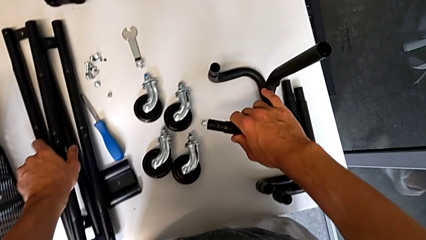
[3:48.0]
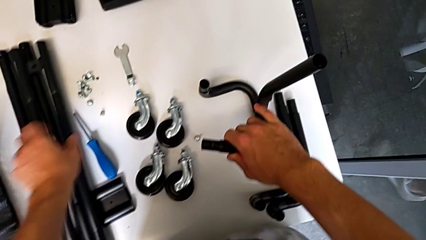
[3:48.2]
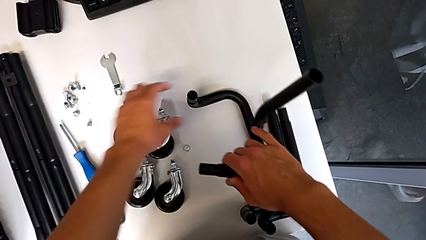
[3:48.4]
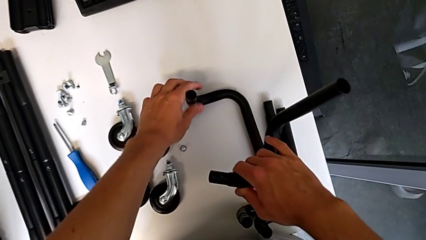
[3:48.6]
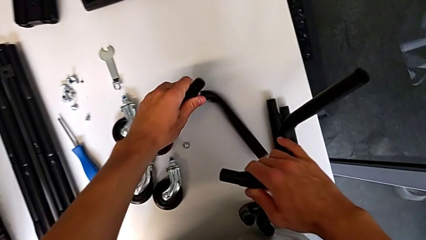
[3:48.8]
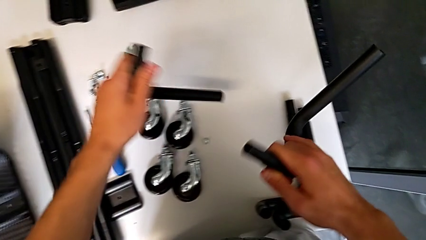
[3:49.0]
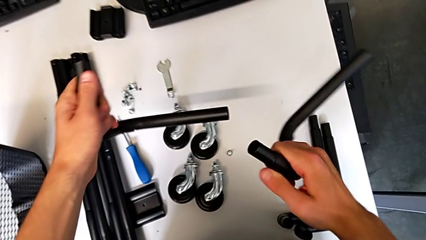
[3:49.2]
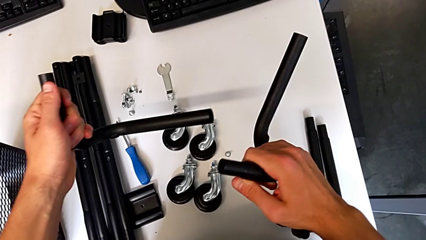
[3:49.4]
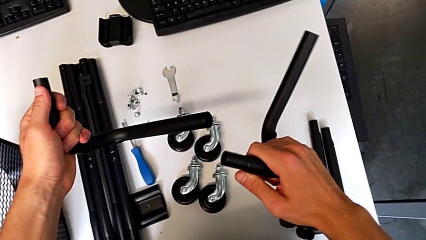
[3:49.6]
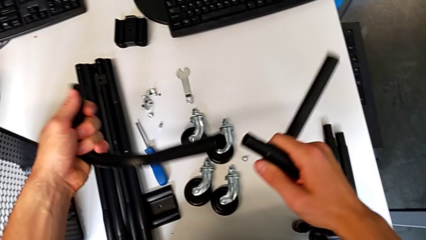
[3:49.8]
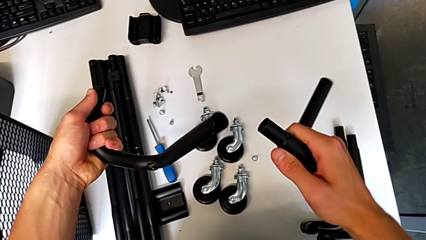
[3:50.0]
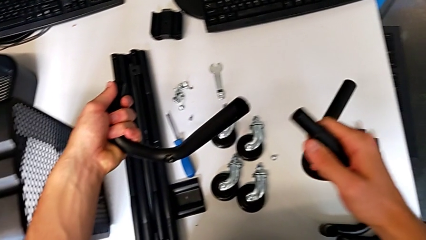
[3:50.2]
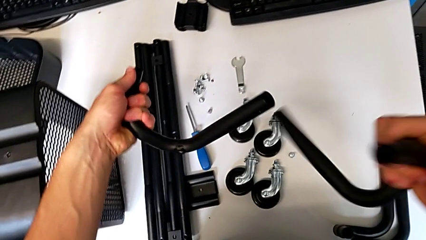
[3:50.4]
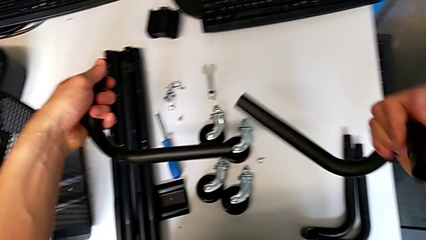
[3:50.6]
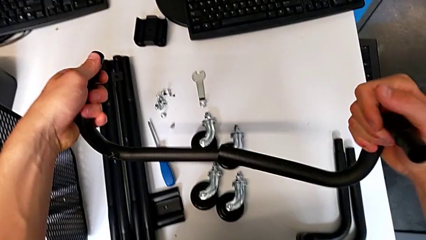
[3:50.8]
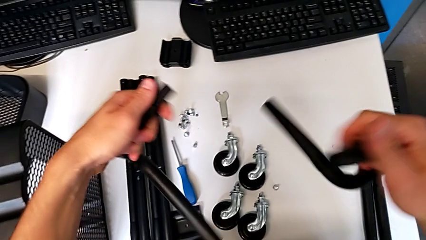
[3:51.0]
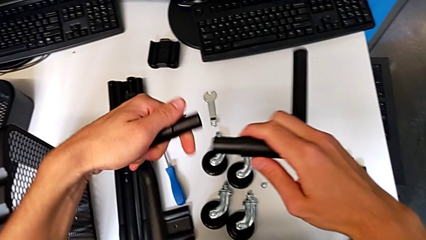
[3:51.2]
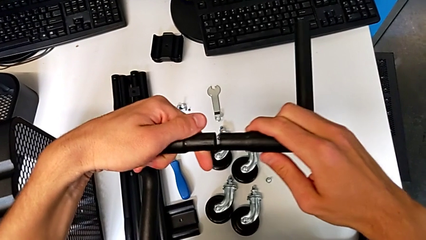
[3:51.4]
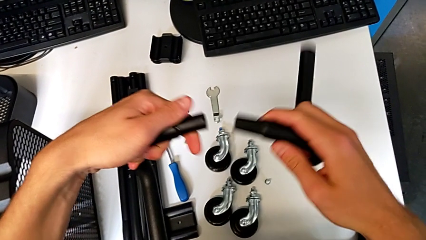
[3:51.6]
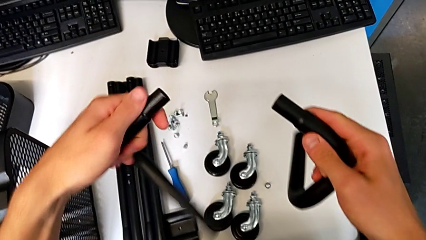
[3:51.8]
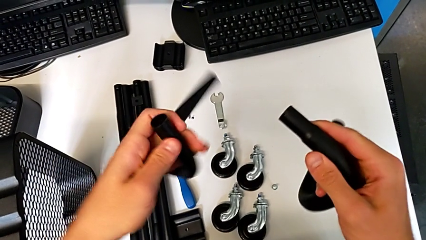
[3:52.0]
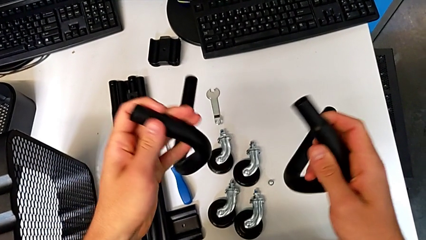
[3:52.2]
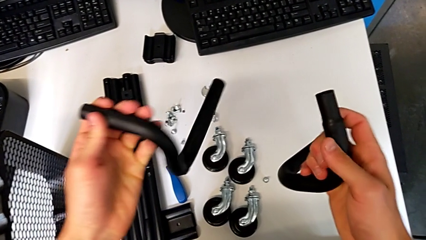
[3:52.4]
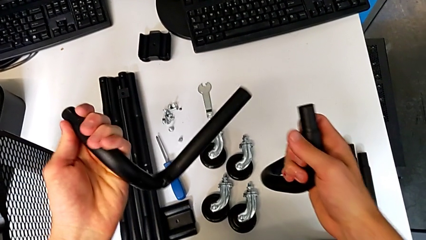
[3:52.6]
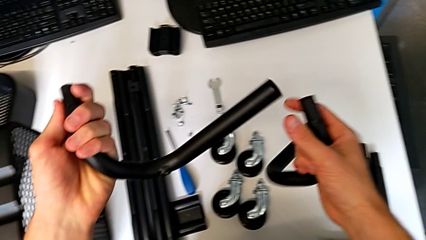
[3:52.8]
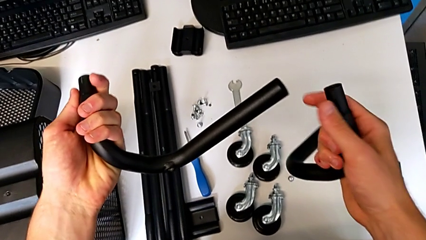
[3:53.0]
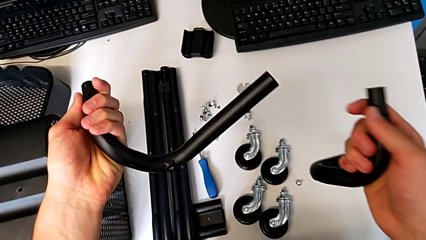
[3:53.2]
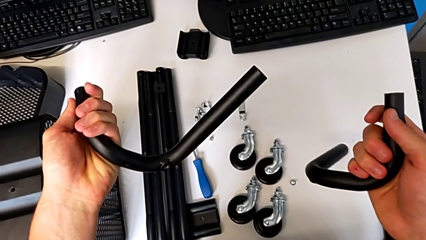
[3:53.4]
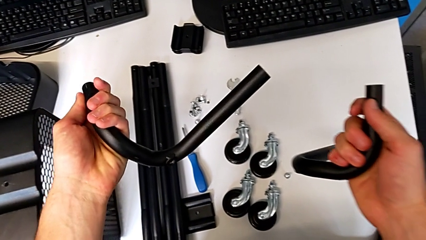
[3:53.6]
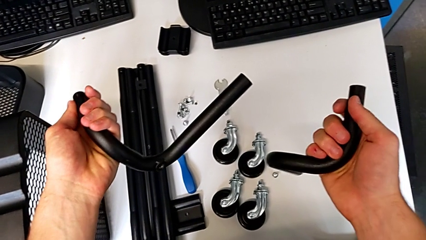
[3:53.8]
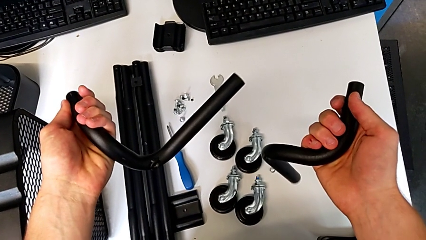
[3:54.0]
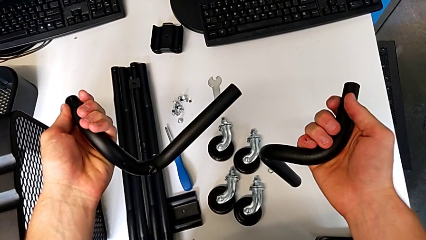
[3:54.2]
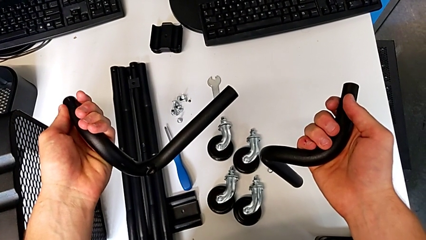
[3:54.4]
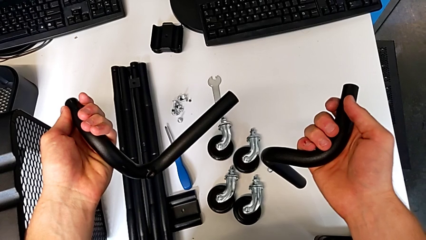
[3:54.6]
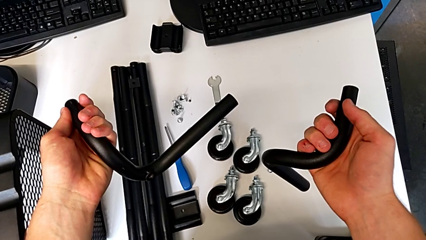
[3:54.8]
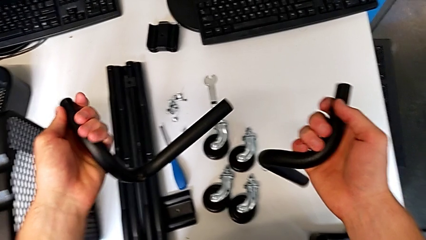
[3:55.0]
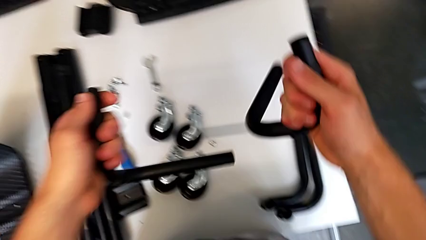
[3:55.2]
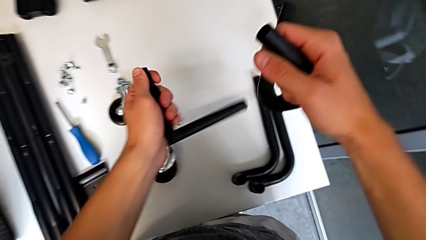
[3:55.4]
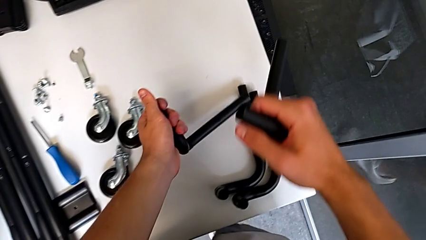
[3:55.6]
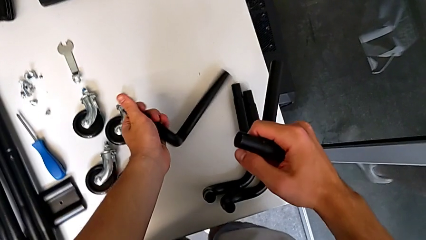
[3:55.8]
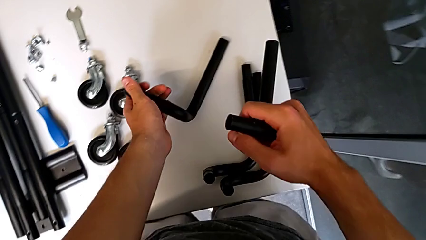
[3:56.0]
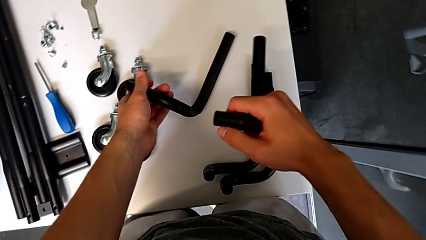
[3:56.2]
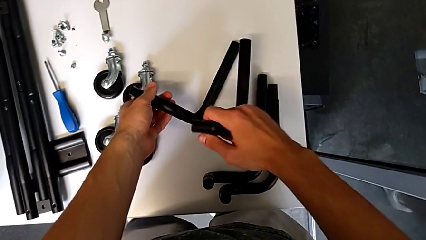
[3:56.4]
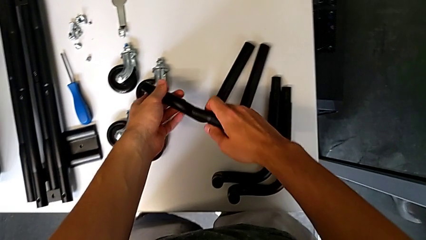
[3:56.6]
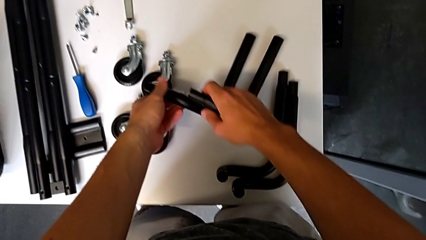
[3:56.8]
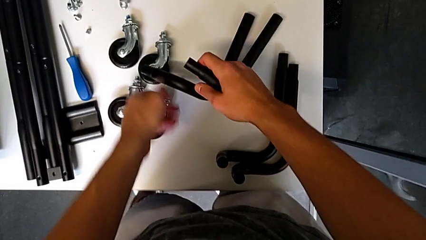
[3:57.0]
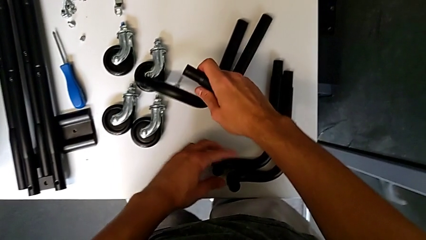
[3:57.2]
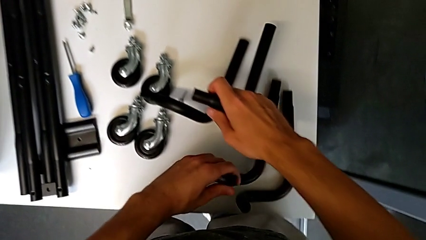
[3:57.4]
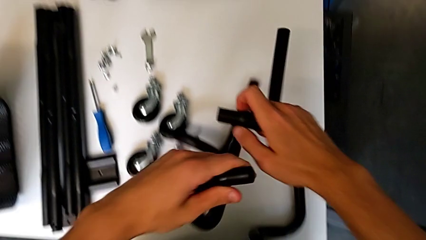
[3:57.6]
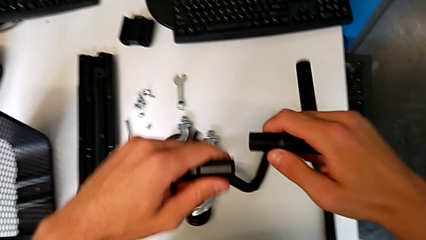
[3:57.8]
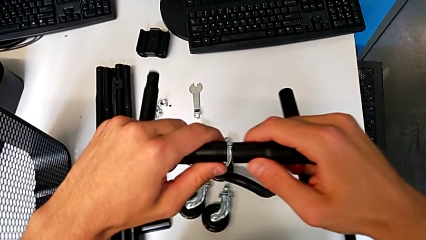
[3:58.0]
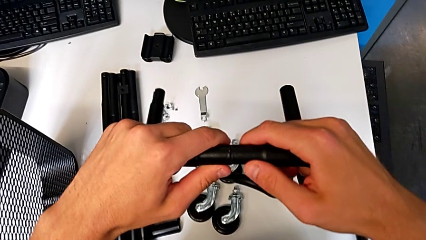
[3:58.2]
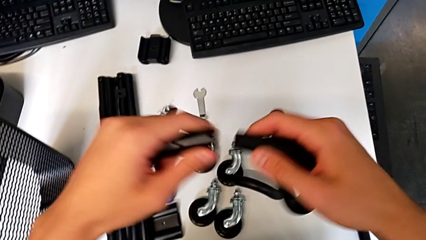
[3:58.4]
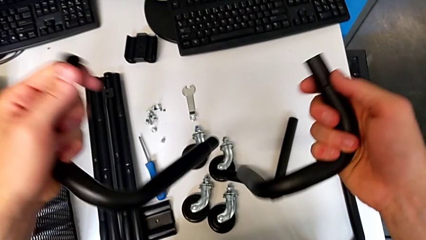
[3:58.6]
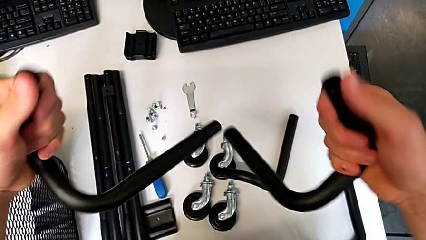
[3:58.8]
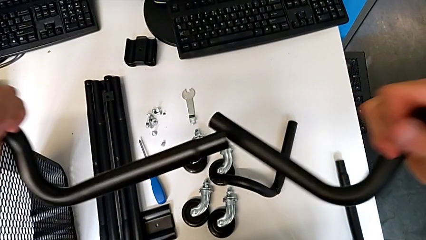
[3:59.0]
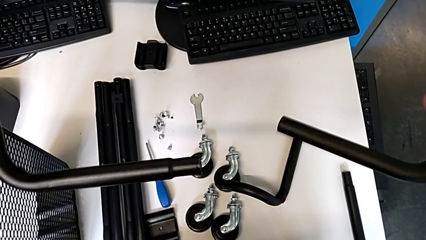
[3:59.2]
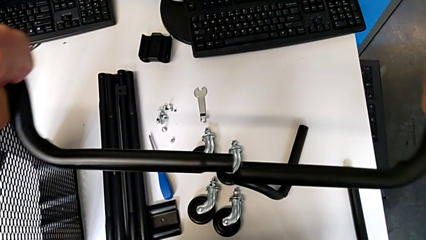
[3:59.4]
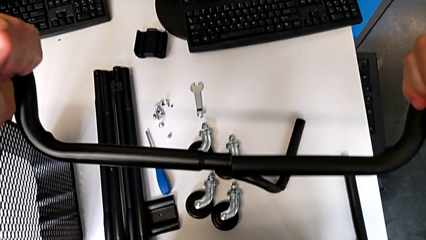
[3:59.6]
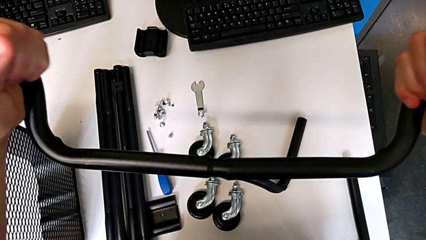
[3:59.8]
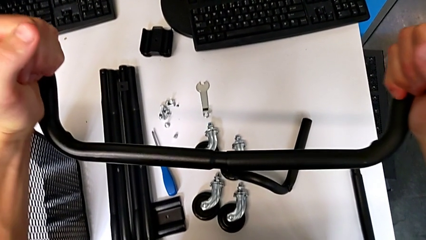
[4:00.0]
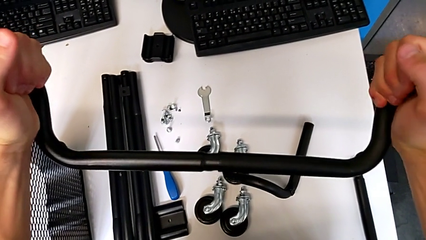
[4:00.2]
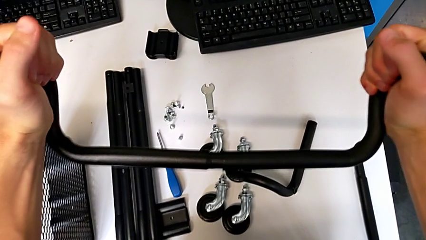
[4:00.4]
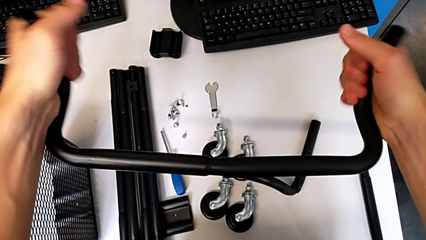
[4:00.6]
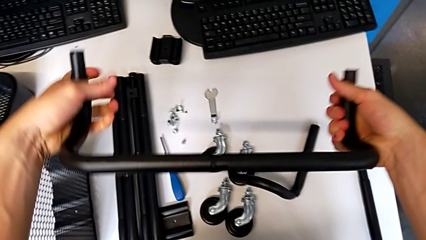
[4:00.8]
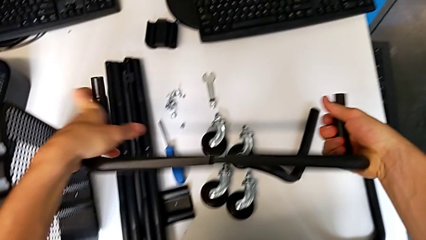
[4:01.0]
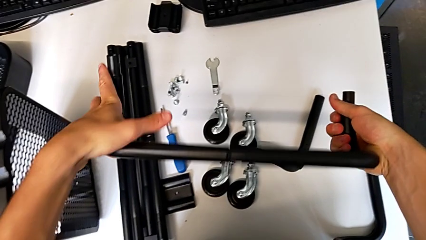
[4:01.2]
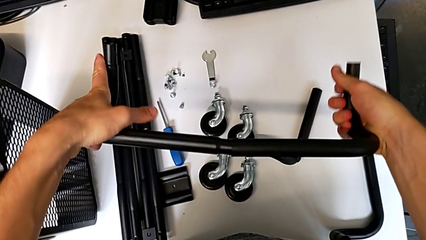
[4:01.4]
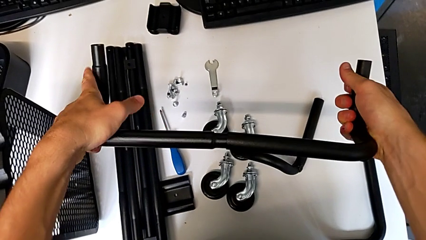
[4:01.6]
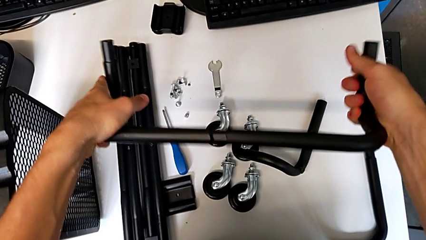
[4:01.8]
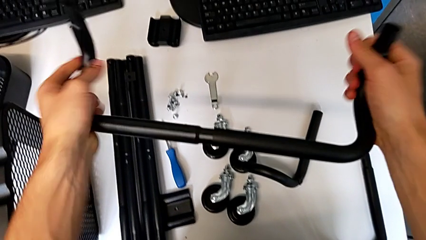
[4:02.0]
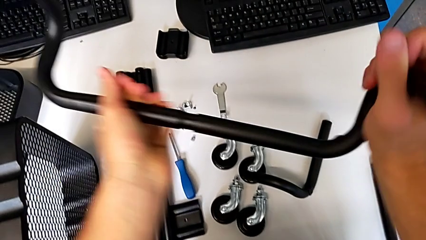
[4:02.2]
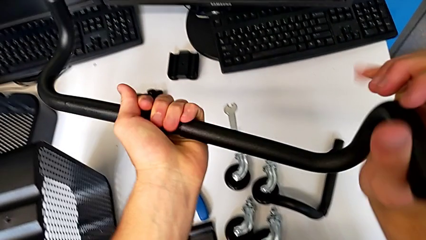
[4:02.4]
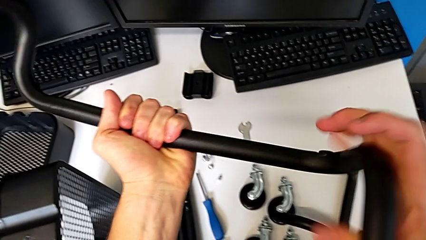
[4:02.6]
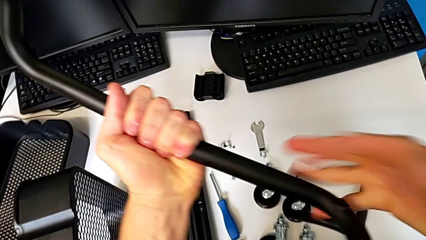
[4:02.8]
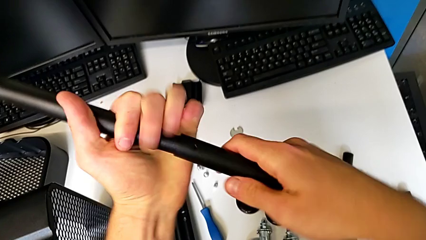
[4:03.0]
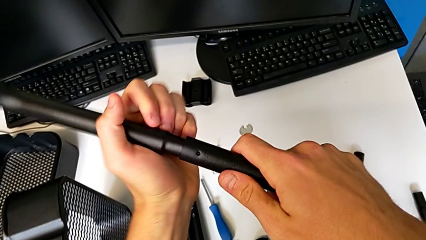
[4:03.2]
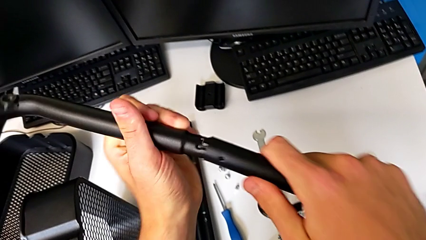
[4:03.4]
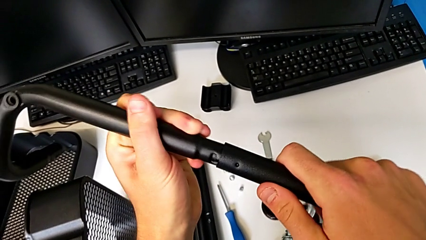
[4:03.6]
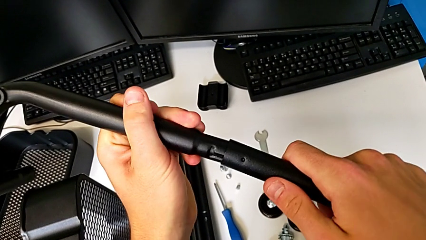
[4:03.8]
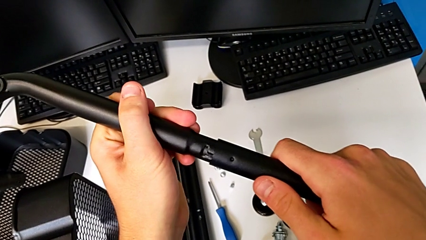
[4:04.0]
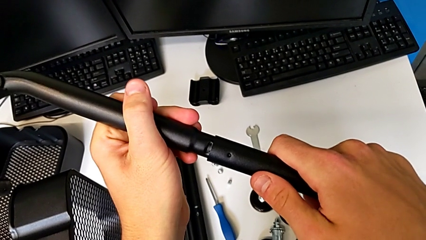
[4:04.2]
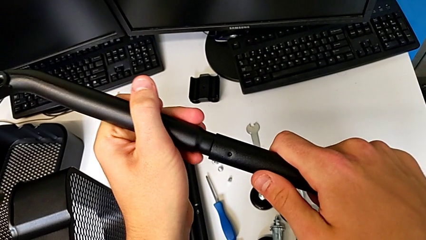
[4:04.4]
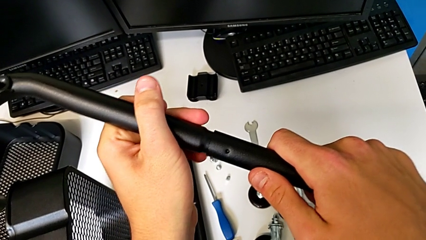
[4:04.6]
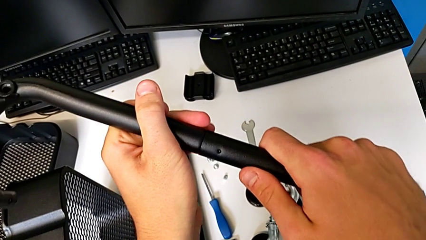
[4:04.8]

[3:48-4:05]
The camera wearer is mounting the base frame of the furniture. They grab the leg, hold it with the right hand, hold it with the left hand and wrongly assemble it. They hold the frame with the left hand, hold the leg with the right hand, place it, grab the leg, align the frame, assemble the leg, rotate the first frame, disassemble the half frame and assemble the leg.
